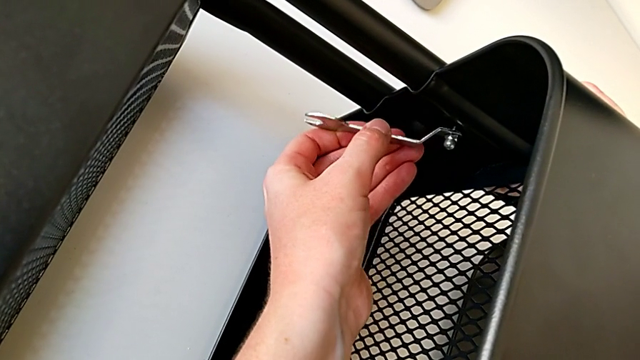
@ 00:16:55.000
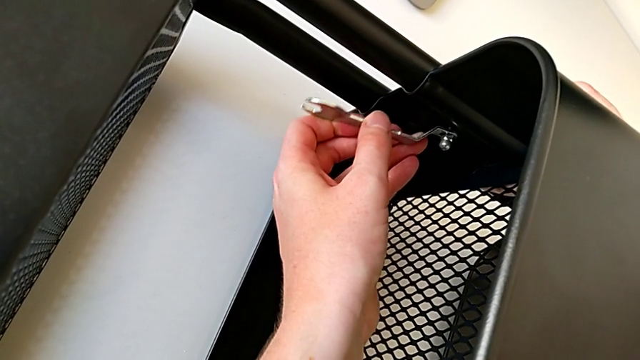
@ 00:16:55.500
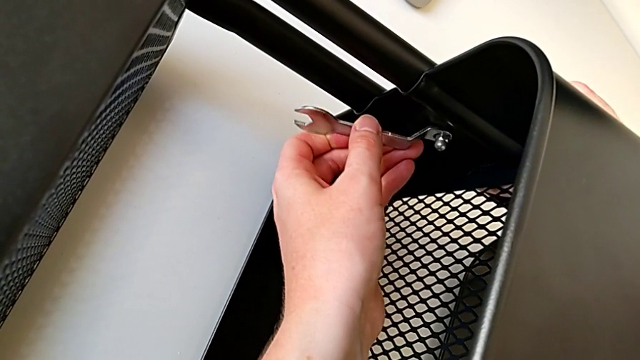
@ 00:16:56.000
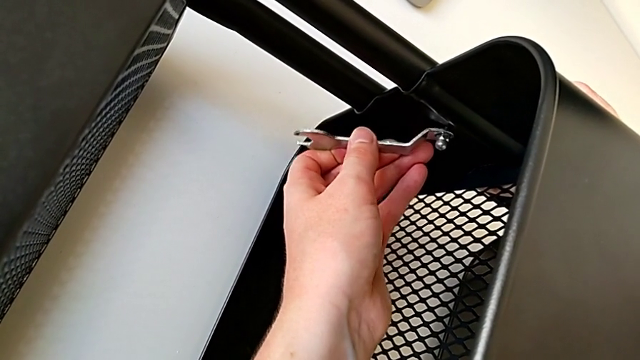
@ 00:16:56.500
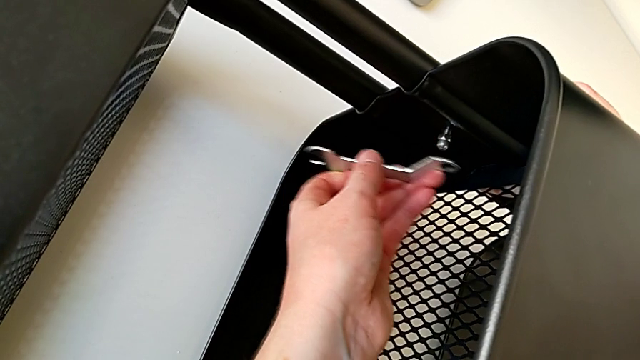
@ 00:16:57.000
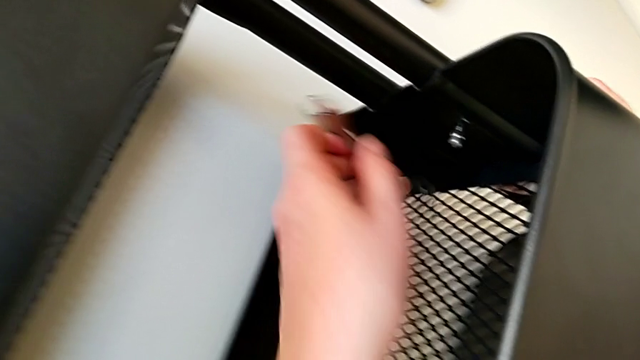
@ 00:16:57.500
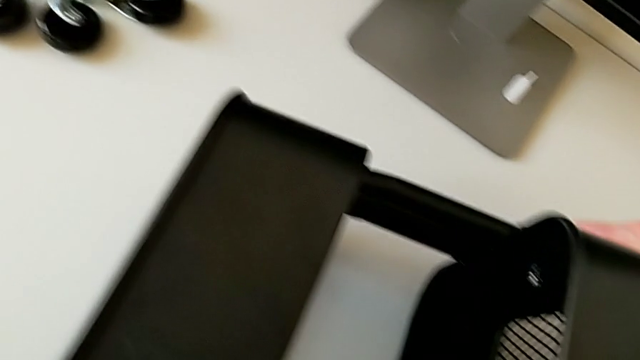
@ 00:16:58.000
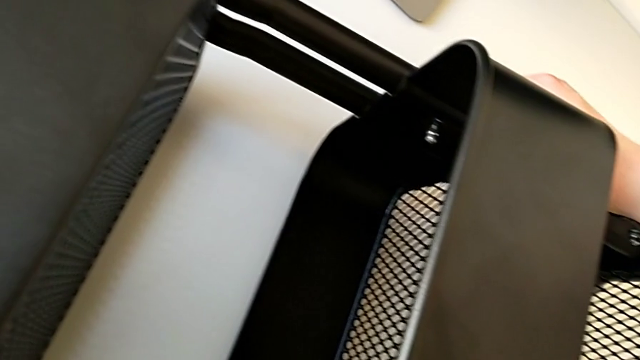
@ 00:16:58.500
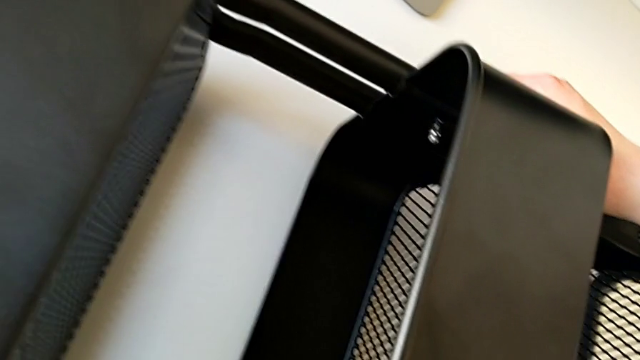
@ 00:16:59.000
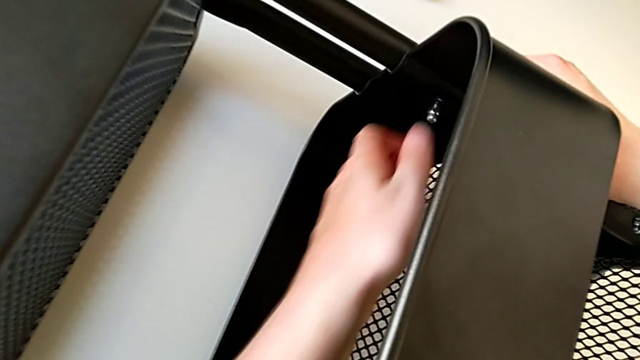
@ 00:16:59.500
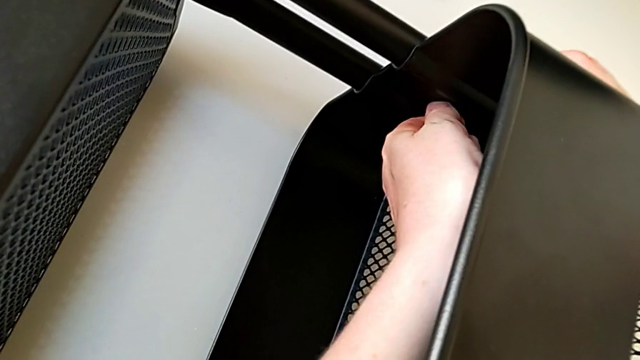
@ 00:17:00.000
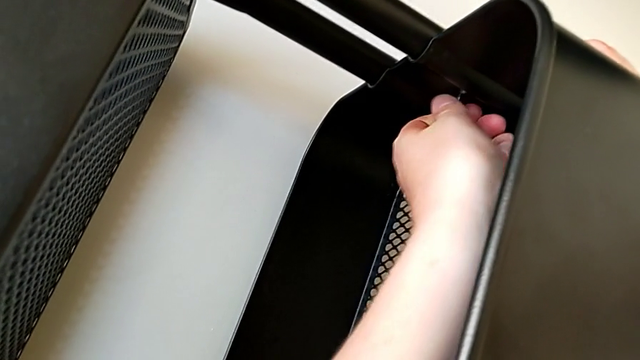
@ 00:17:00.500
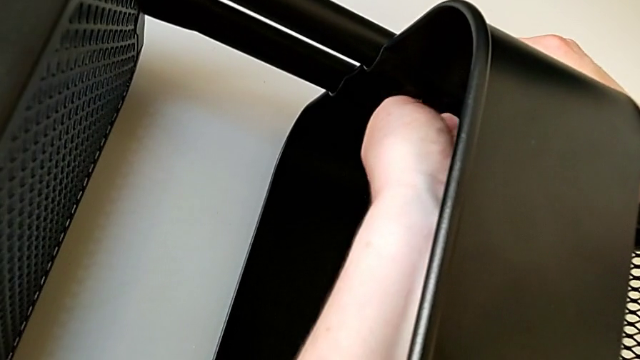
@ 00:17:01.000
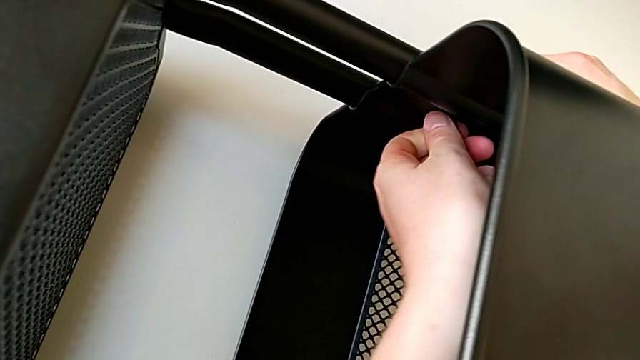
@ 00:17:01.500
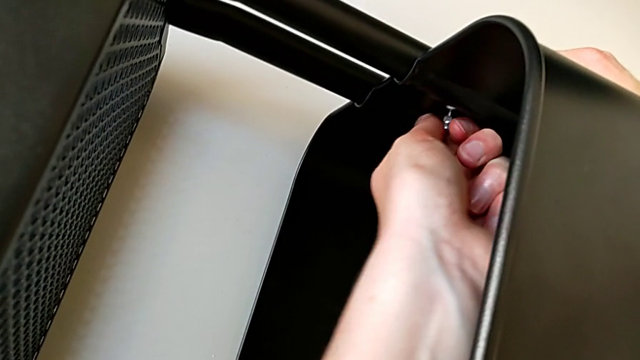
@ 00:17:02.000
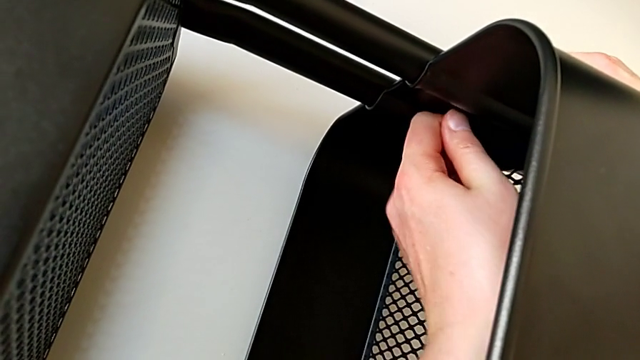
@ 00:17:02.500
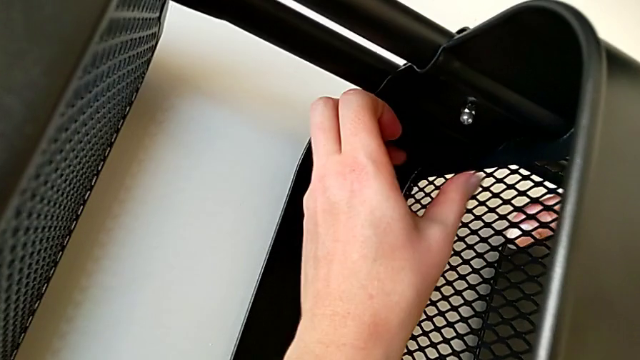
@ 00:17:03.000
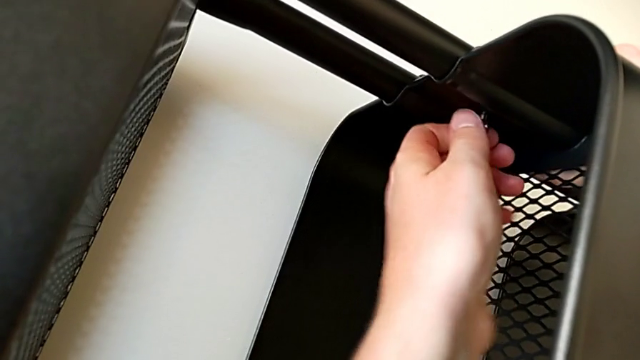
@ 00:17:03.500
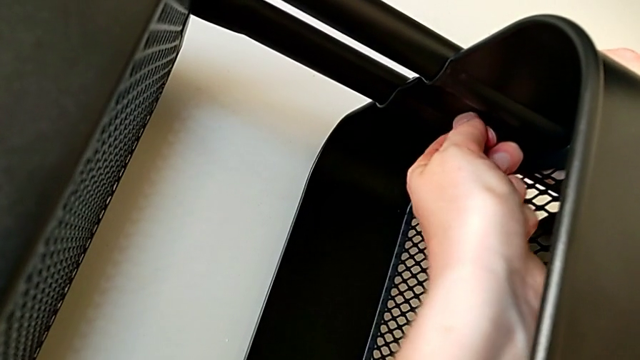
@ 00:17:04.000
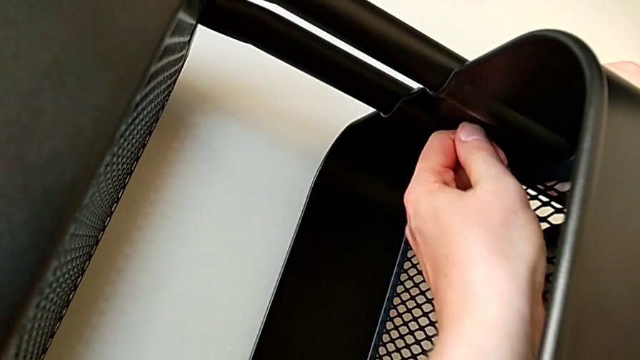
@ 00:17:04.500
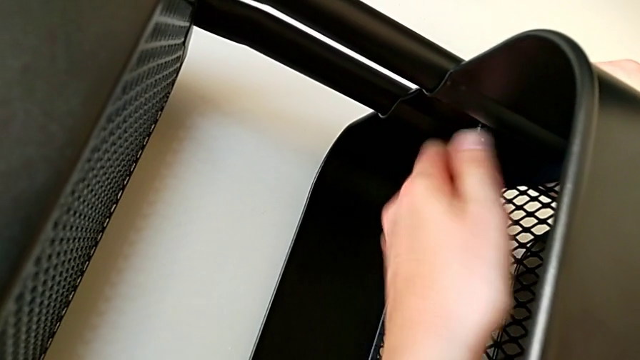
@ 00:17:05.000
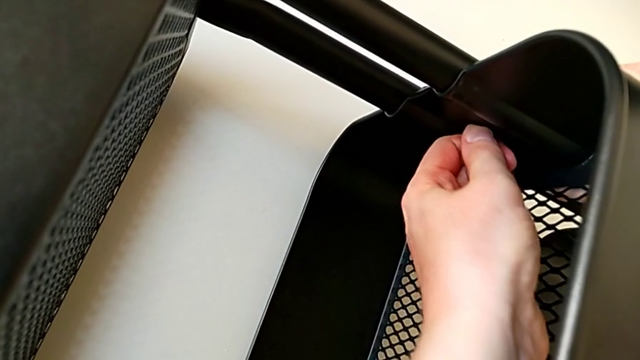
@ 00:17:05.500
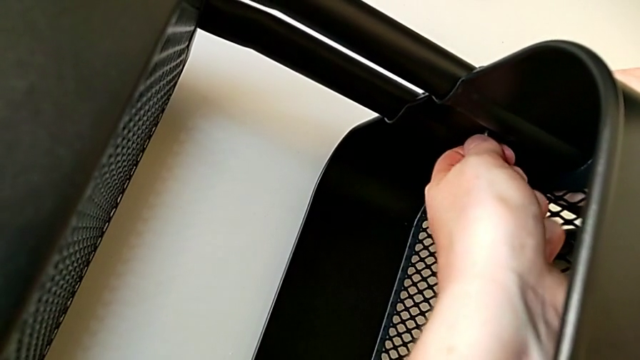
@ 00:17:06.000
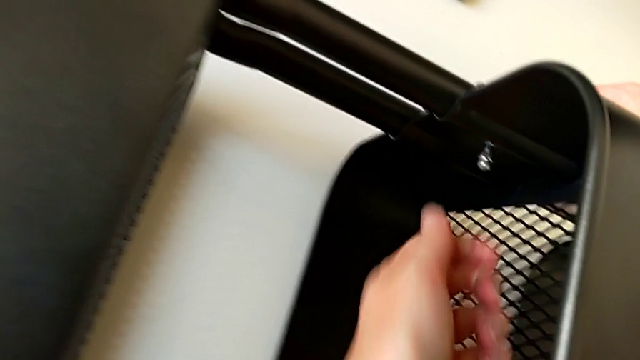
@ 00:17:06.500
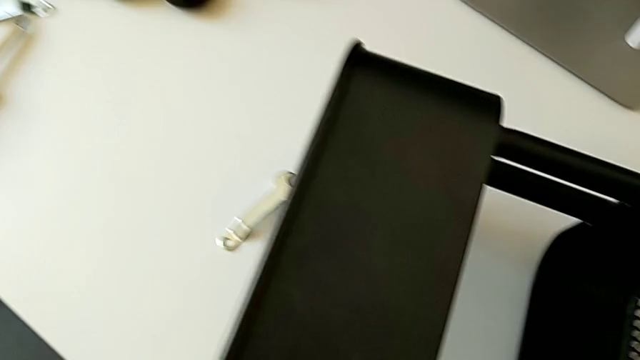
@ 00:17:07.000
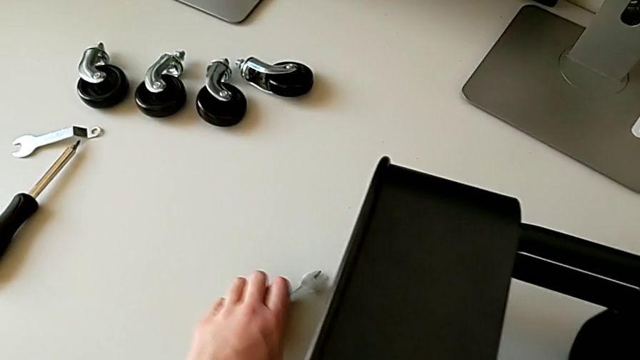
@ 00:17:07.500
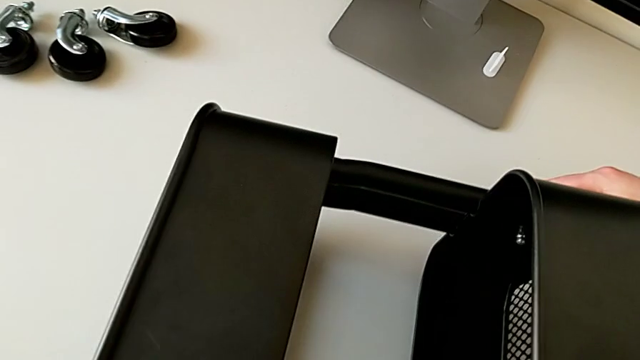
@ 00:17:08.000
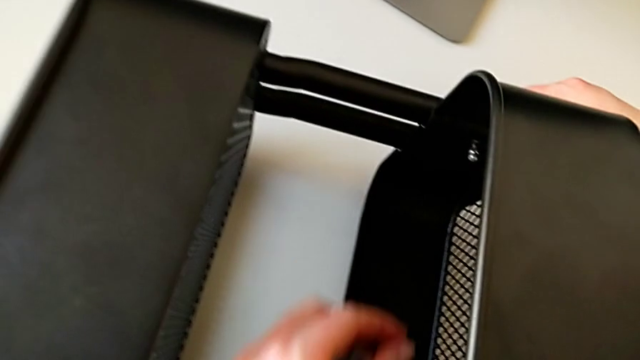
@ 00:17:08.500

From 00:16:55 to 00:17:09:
The camera wearer is screwing the third bracket into place. They withdraw the hexagonal wrench, place it, unscrew the hexagon cap nut and grab the hexagonal wrench.

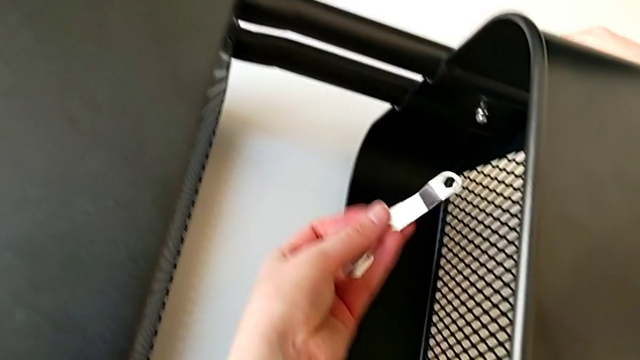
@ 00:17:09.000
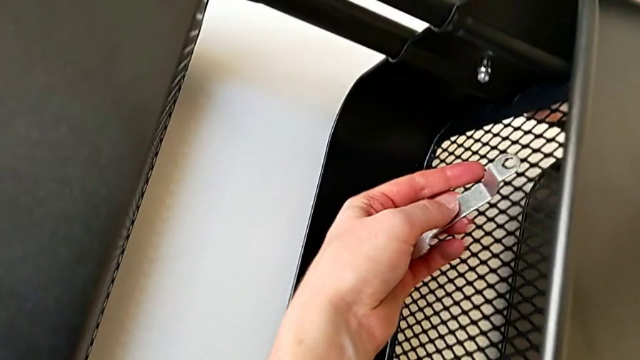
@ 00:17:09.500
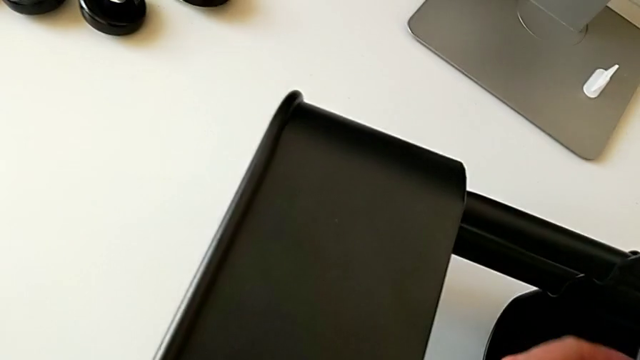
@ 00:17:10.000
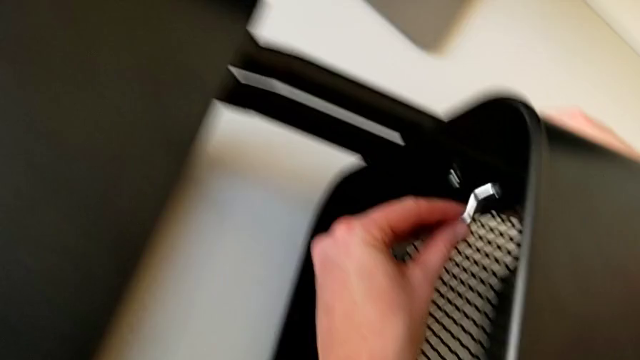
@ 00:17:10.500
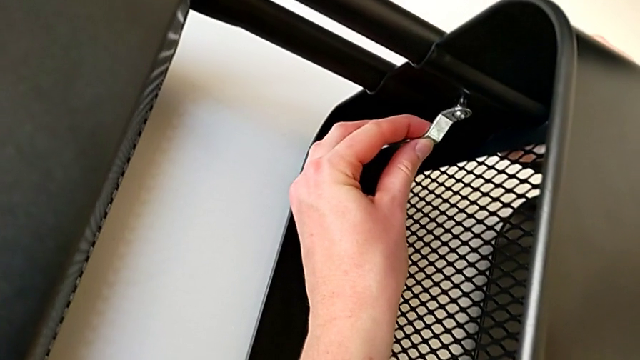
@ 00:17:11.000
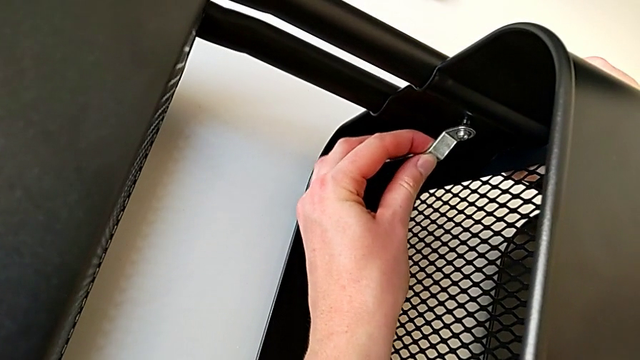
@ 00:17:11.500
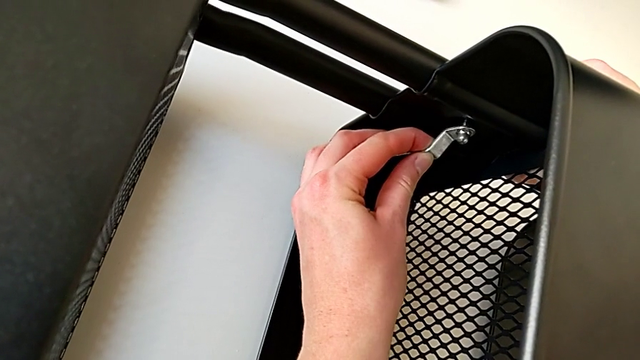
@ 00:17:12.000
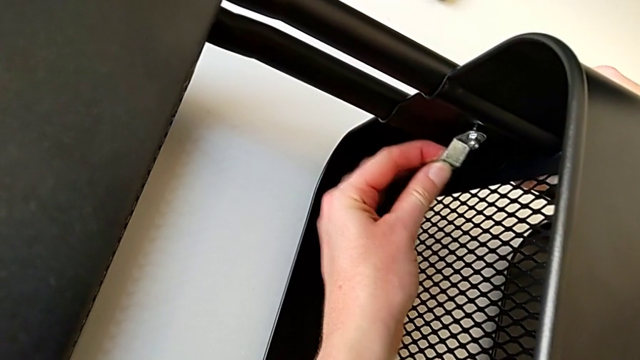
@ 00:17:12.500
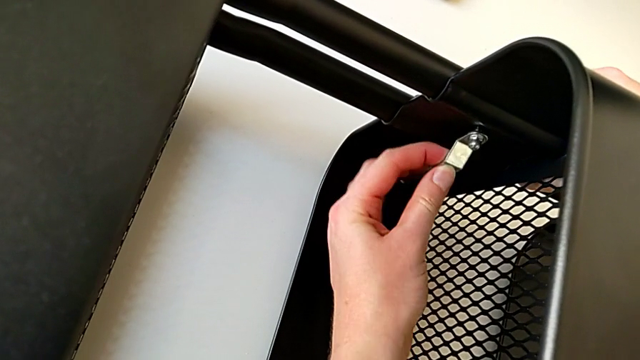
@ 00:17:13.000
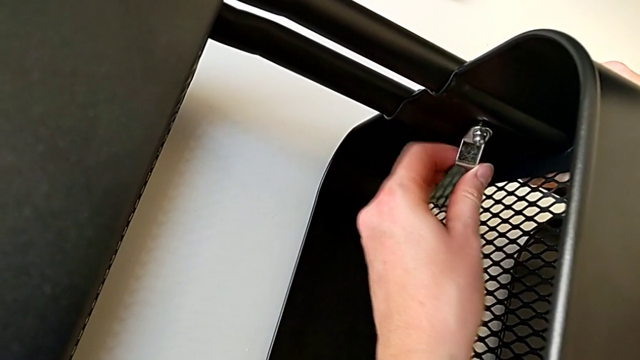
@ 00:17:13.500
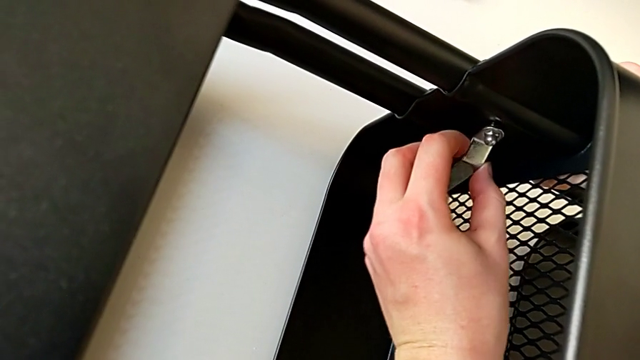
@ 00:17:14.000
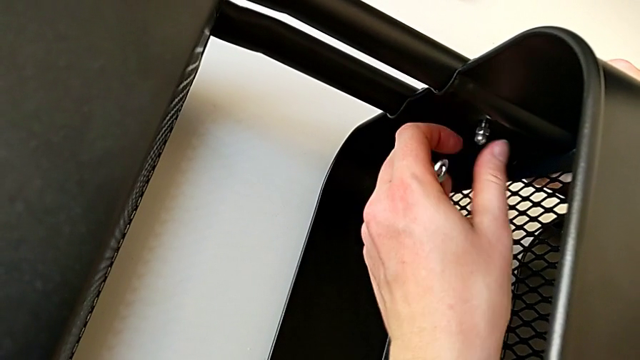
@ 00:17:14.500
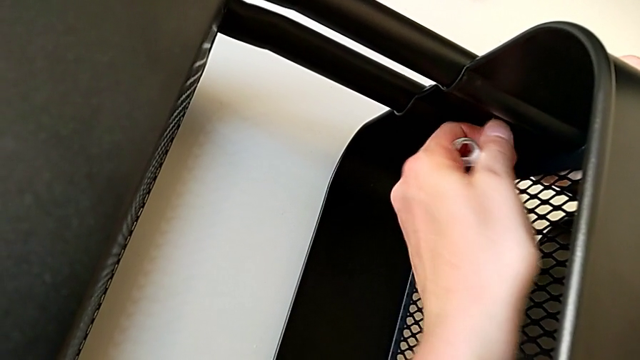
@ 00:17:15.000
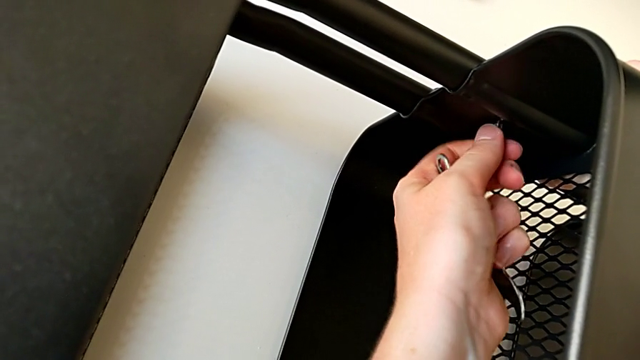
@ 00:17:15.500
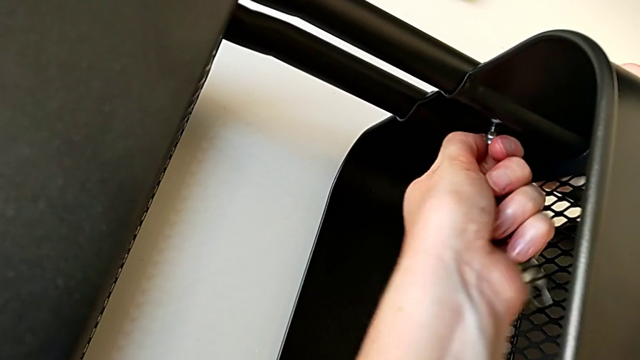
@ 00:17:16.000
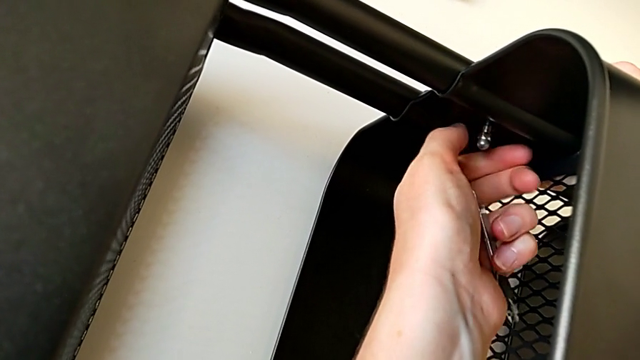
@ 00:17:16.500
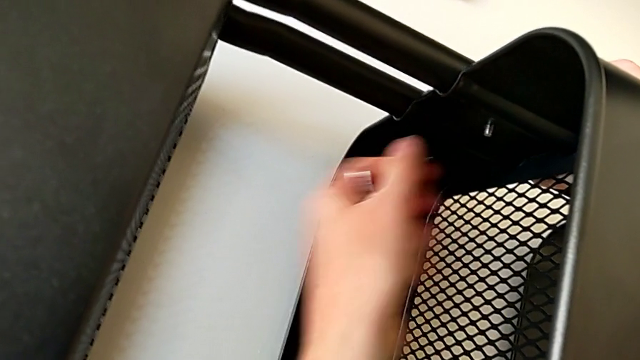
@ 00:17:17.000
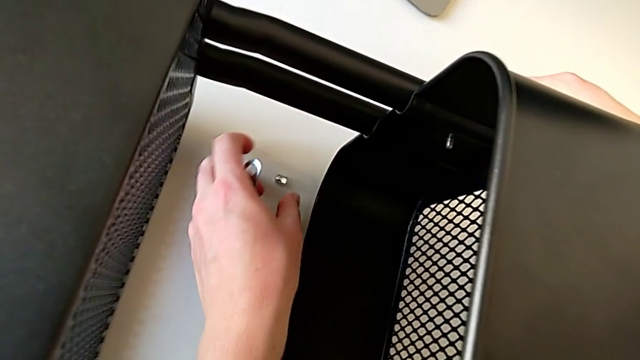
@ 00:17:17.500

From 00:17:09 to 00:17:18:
The camera wearer is screwing the third bracket into place. They insert the hexagonal wrench, unscrew the hexagon cap nut, withdraw the hexagonal wrench, unscrew the hexagon cap nut, withdraw it and place it.
